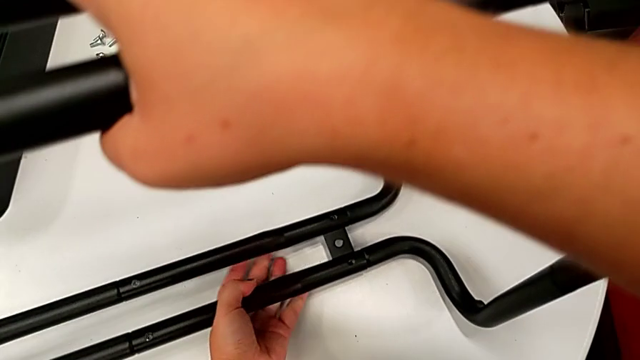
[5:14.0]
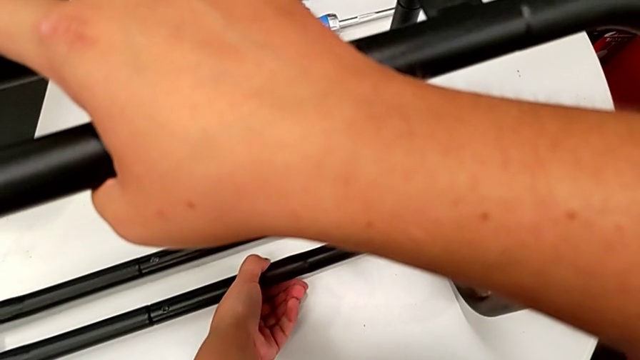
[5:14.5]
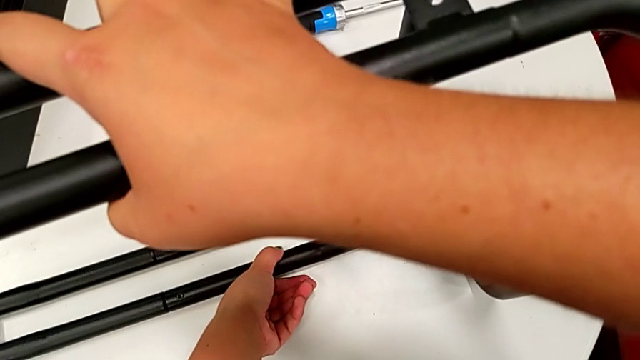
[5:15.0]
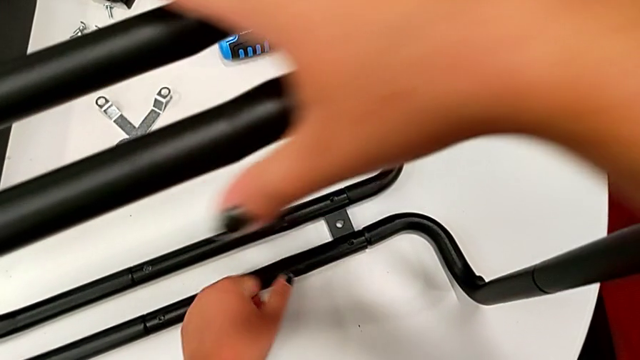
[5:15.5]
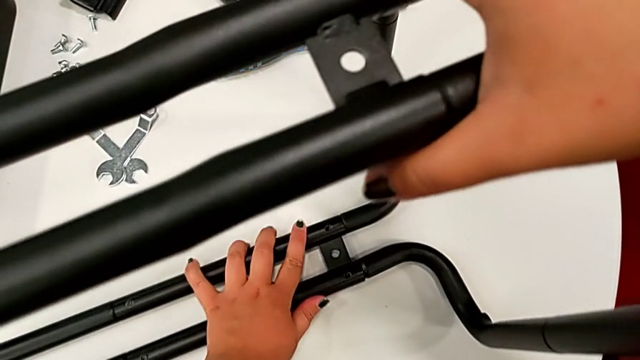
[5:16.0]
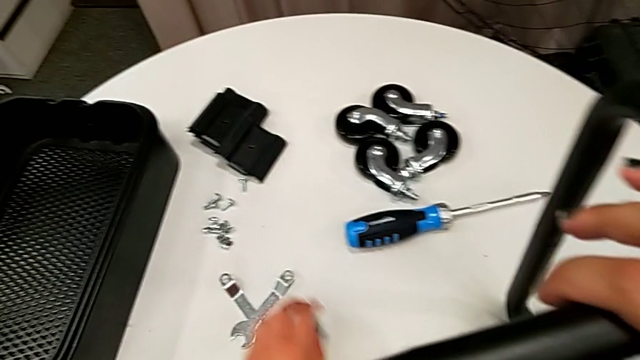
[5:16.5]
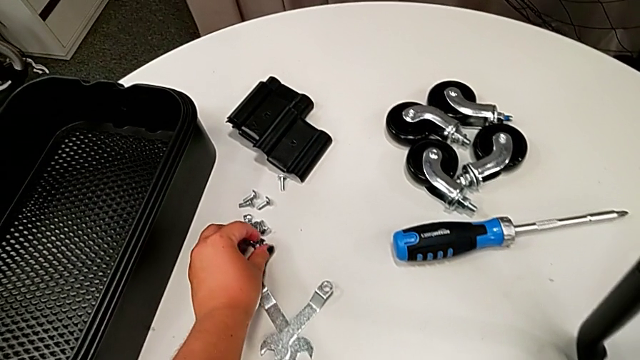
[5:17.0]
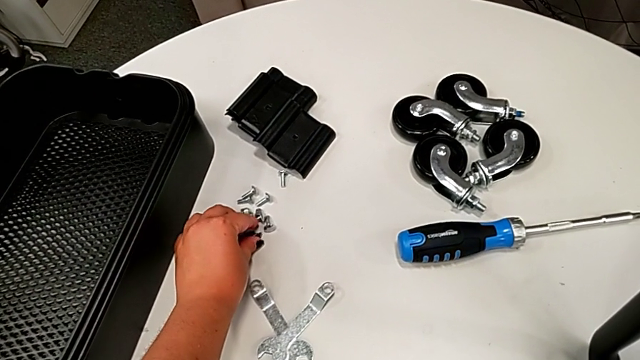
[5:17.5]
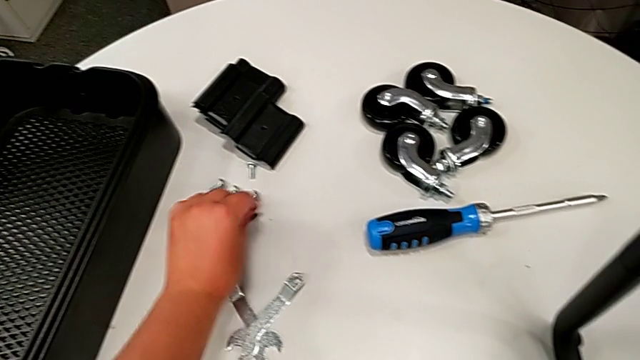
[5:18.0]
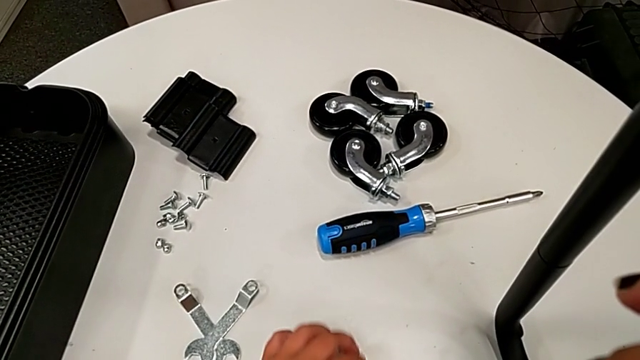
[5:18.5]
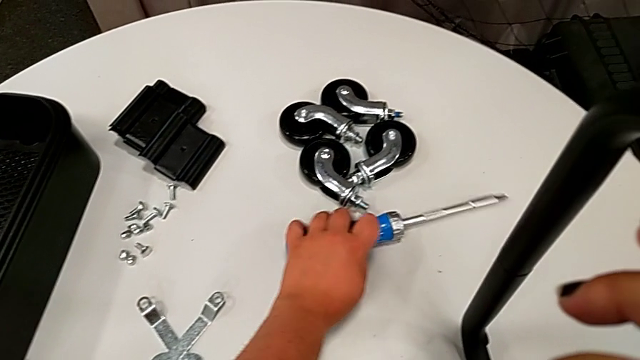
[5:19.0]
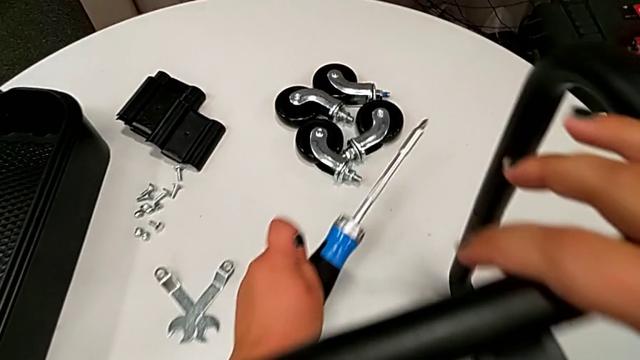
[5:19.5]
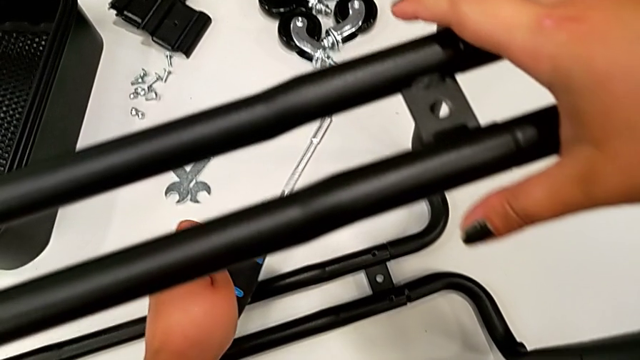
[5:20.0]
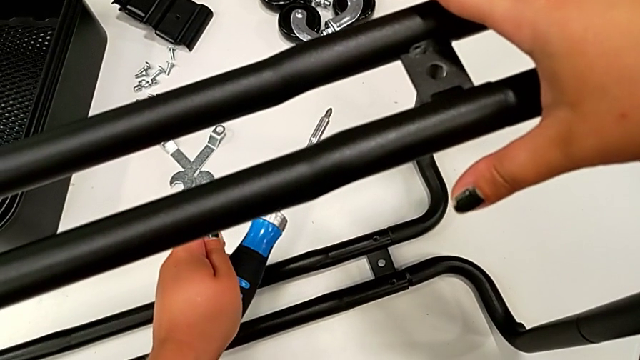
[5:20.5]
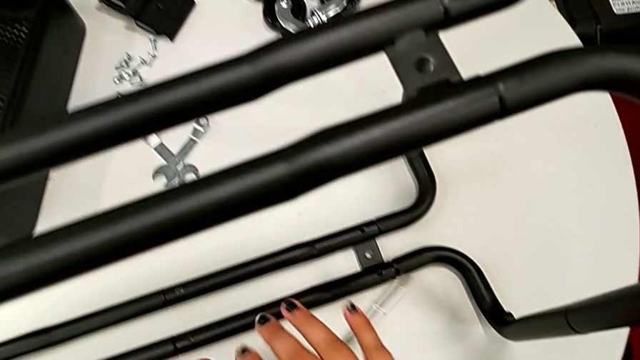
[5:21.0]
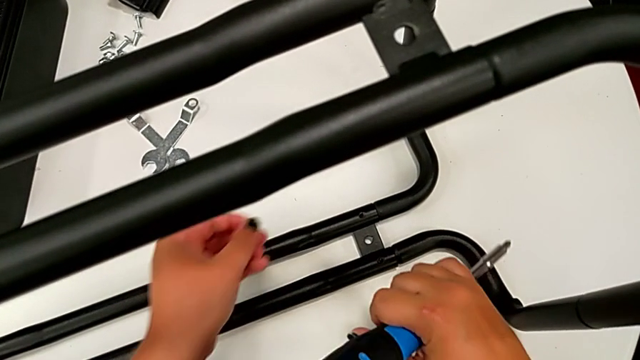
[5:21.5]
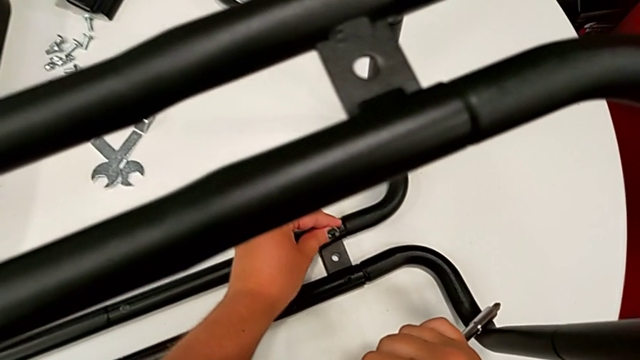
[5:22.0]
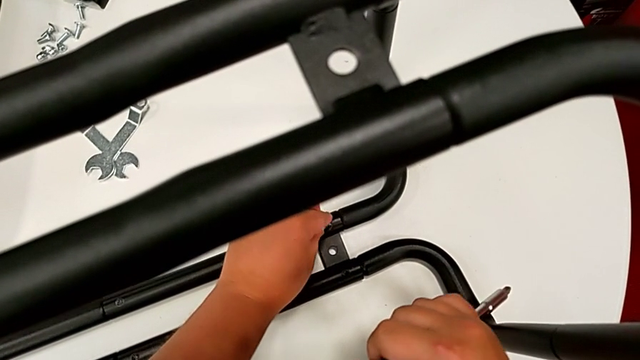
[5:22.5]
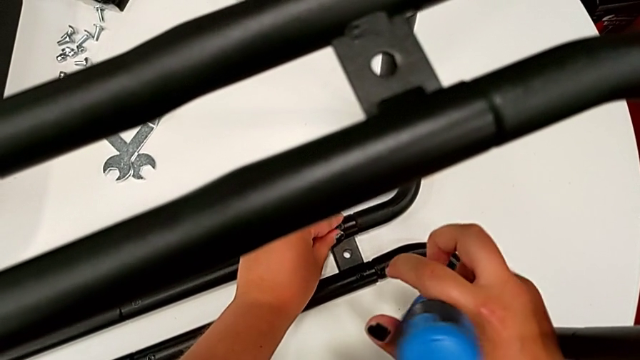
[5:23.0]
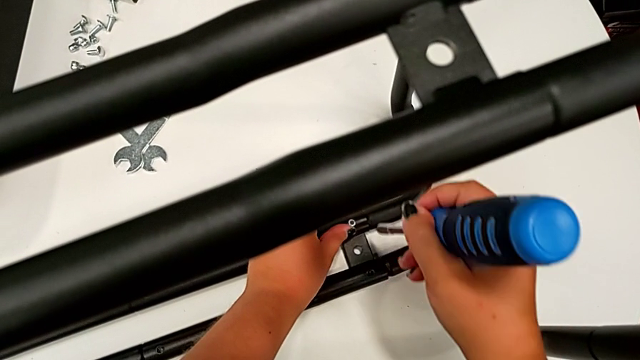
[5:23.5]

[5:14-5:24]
The camera wearer is assembling the second pair of side bars onto the base frame. They place the utility cart, grab the screw, grab the screwdriver with the left hand, grab it with the right hand and insert the screw.

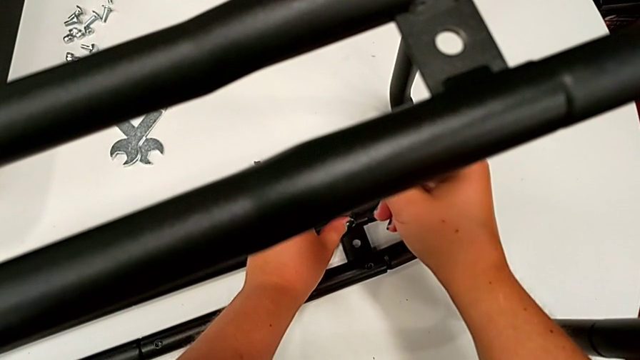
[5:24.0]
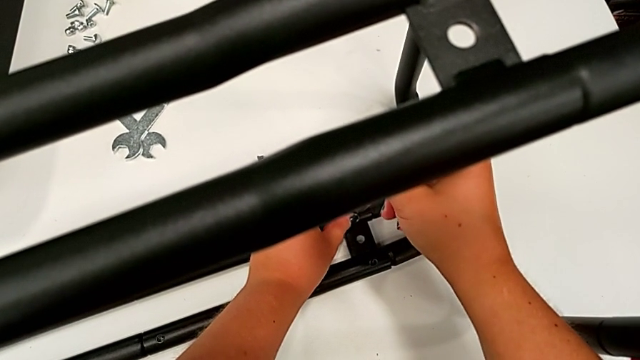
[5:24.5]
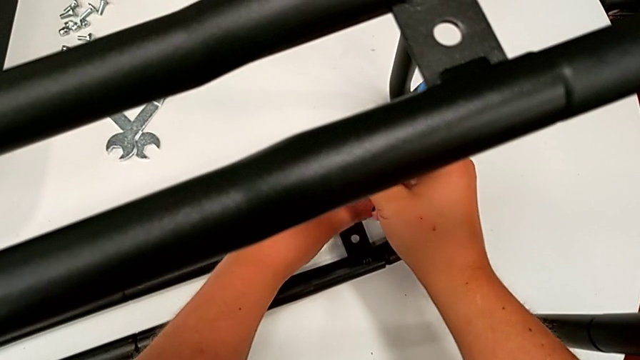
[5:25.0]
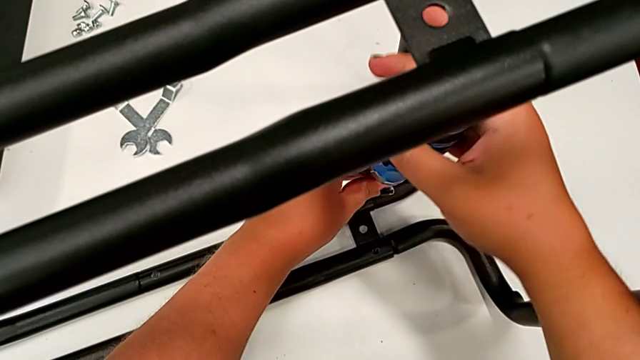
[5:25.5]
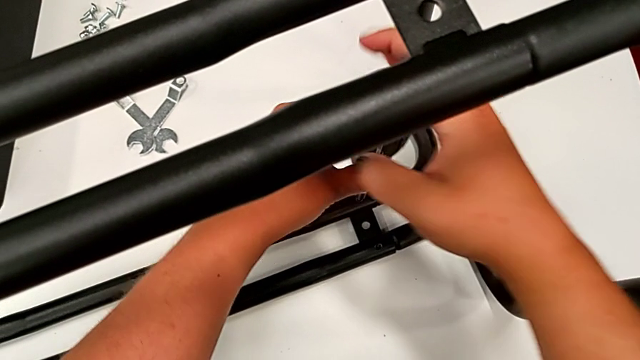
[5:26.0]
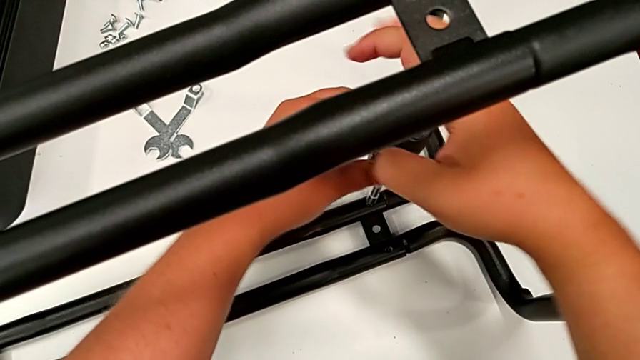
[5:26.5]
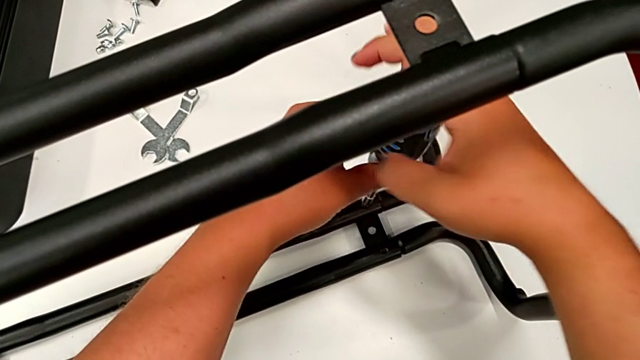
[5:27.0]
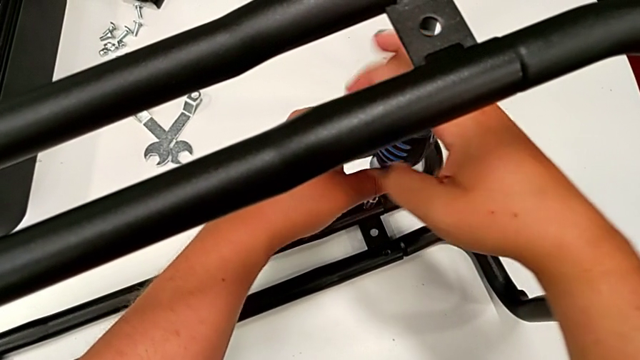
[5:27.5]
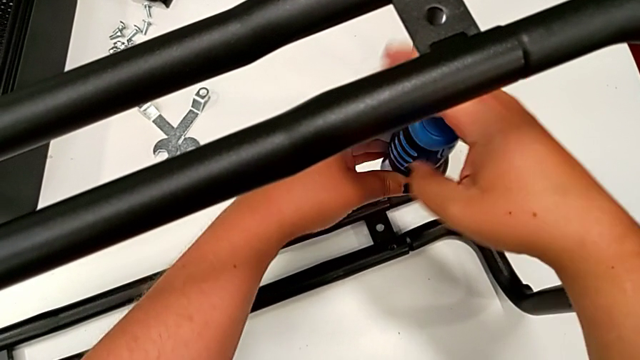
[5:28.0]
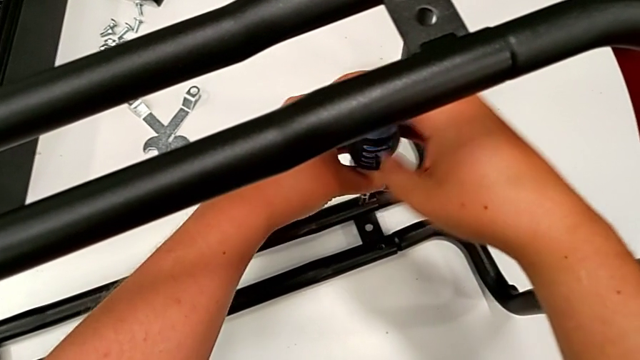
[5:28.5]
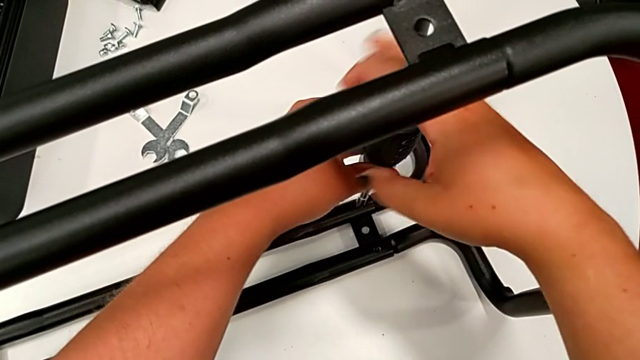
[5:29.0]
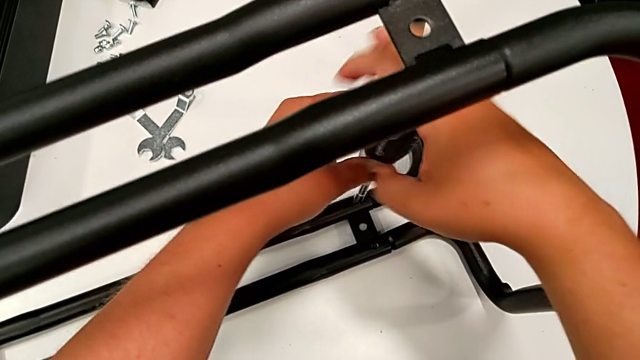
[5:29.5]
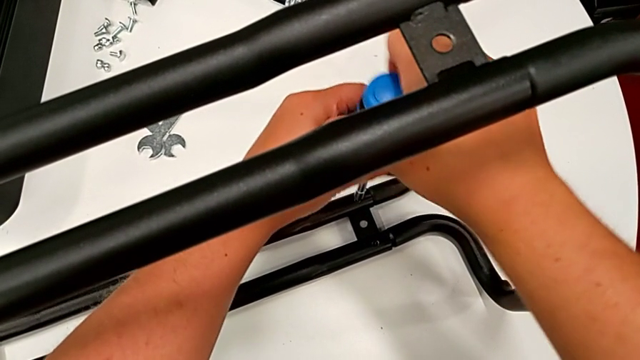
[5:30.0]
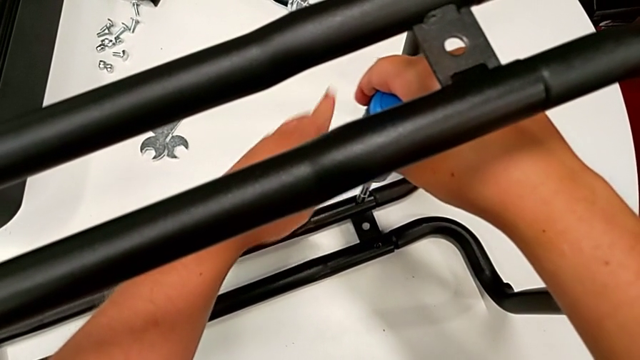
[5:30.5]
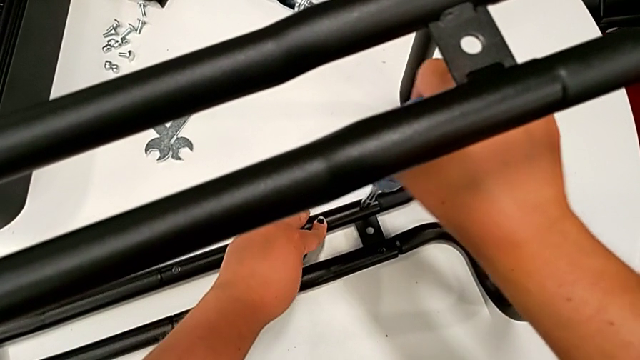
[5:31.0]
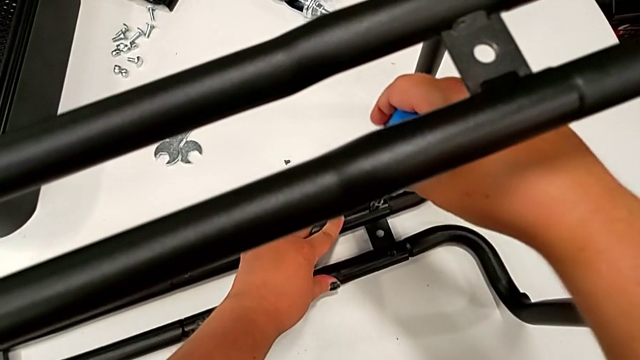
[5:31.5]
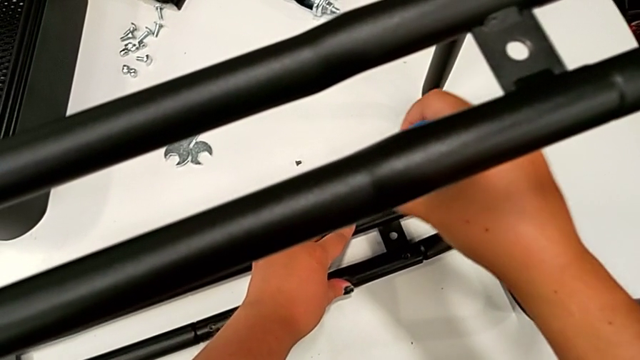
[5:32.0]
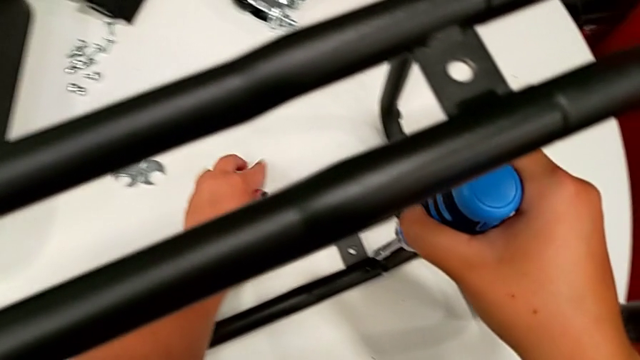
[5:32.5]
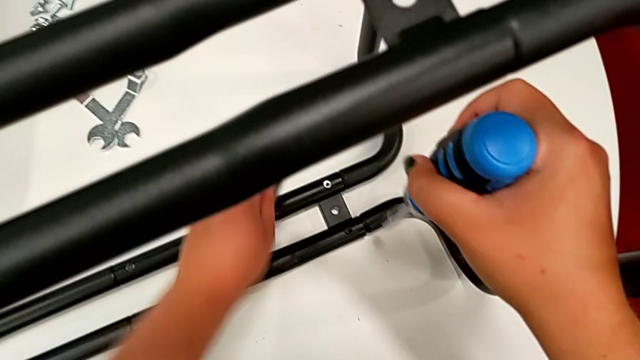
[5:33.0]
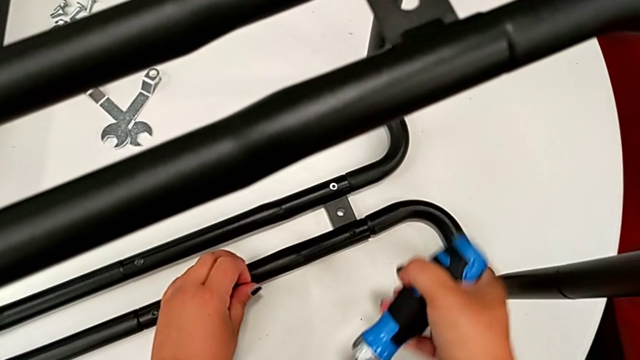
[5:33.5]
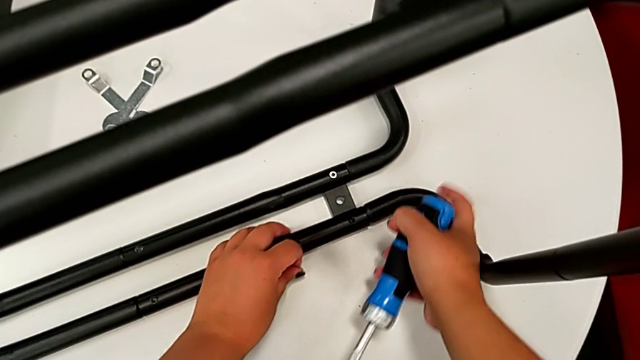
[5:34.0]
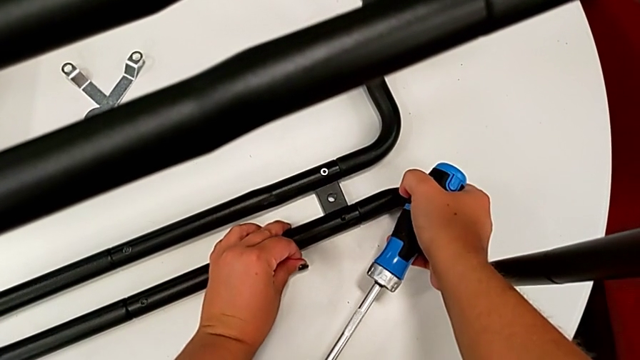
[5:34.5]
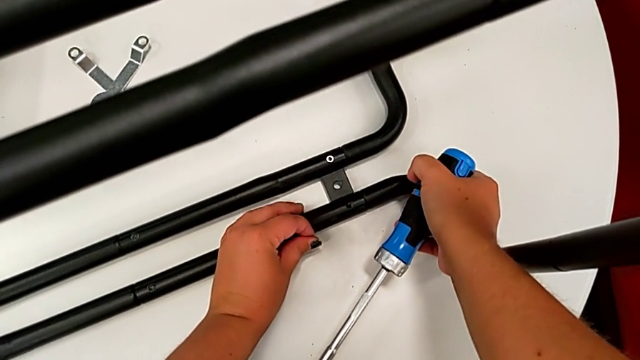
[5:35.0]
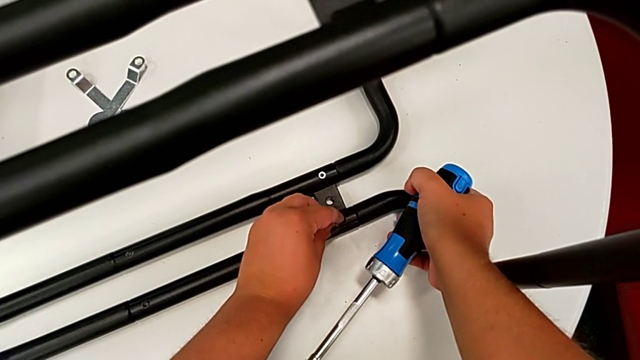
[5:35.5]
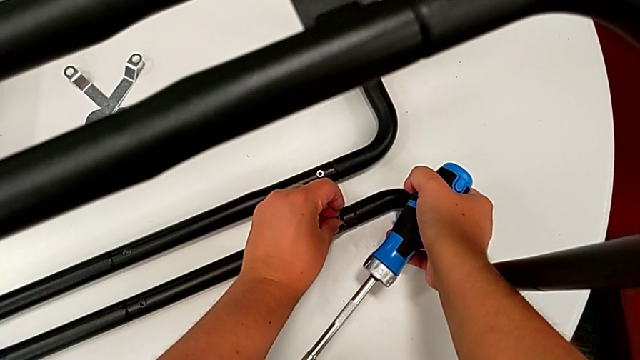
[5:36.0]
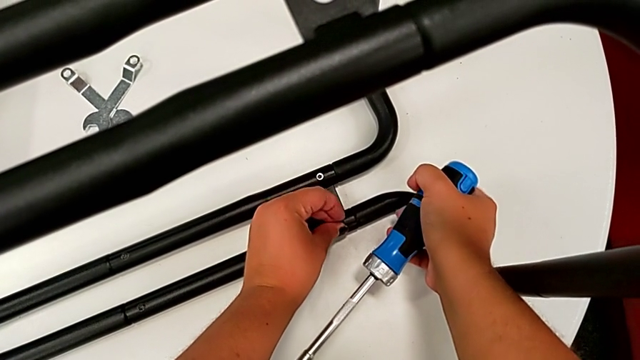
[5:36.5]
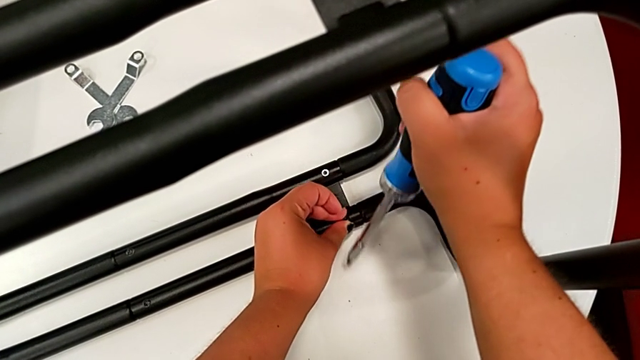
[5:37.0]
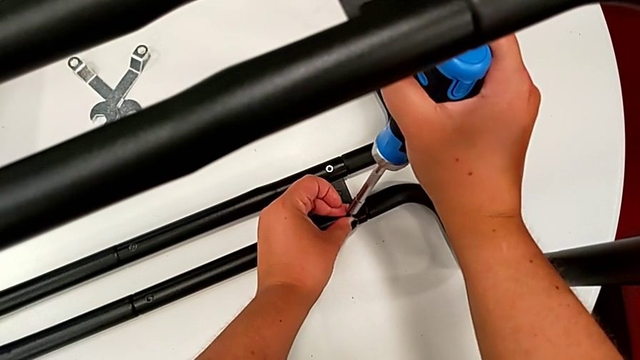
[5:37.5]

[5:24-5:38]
The camera wearer is assembling the second pair of side bars onto the base frame. They screw the screwdriver, hold the leg, validate it and insert the screw.
